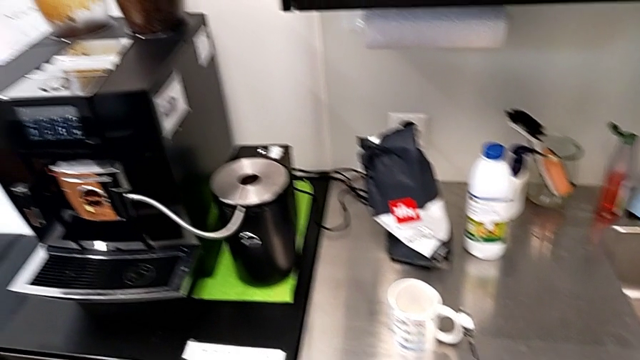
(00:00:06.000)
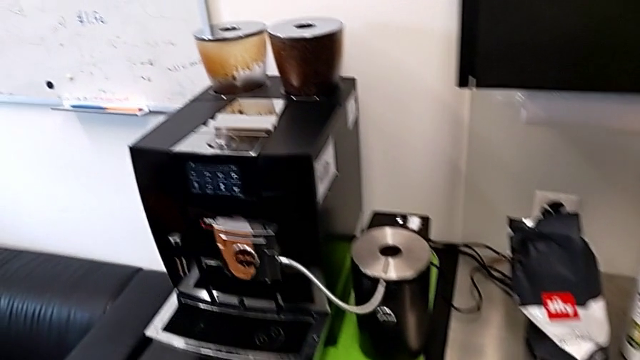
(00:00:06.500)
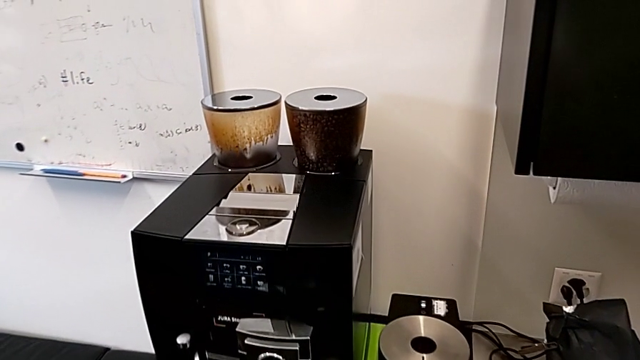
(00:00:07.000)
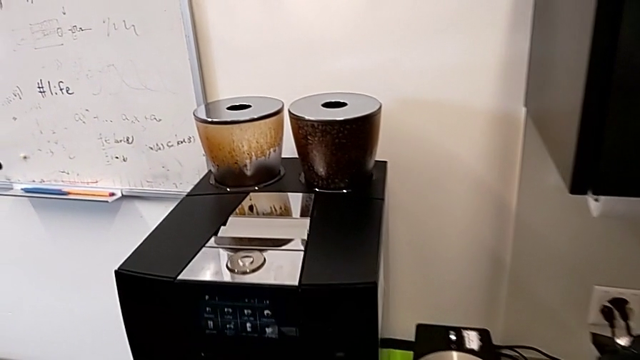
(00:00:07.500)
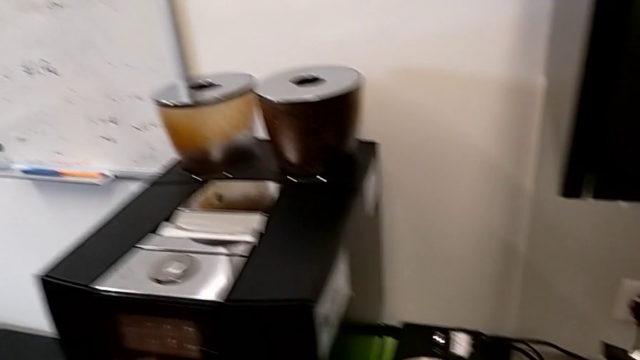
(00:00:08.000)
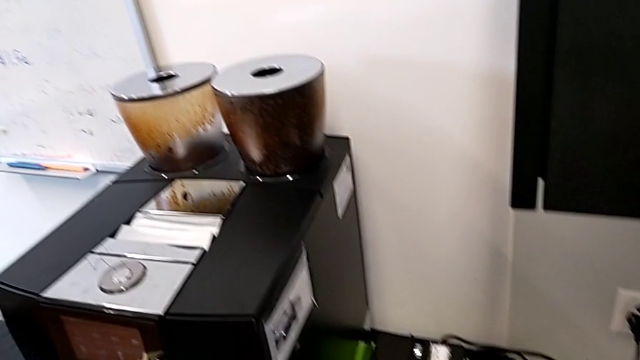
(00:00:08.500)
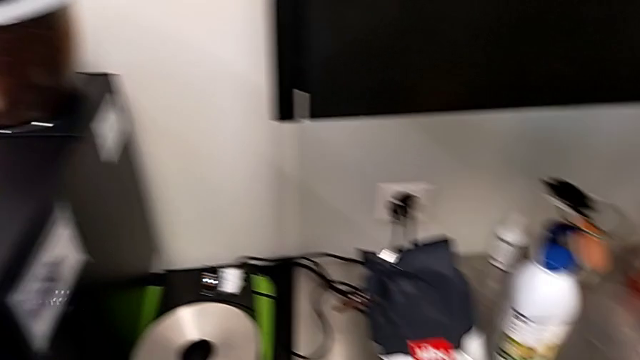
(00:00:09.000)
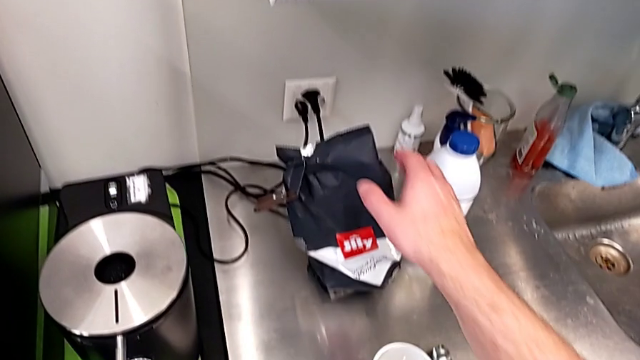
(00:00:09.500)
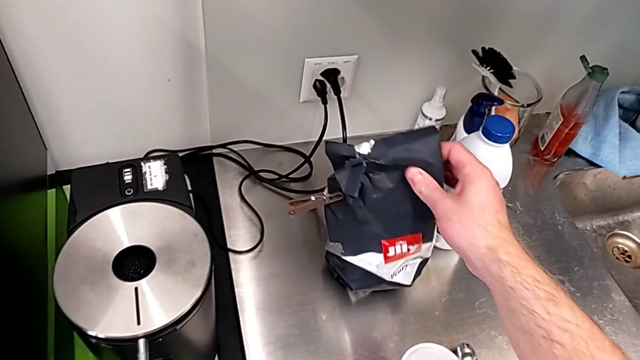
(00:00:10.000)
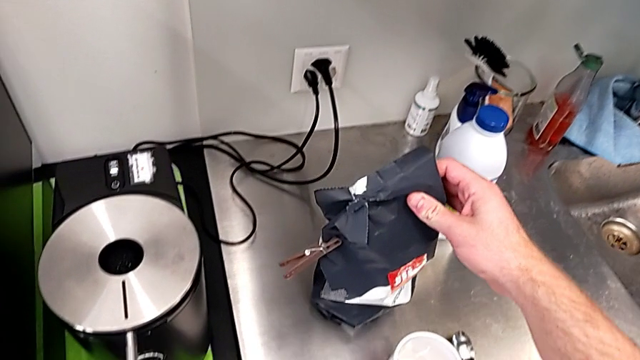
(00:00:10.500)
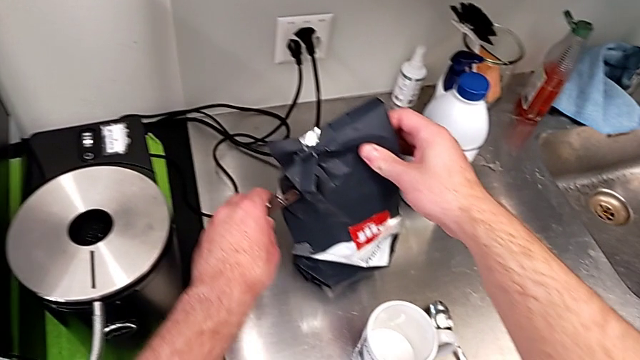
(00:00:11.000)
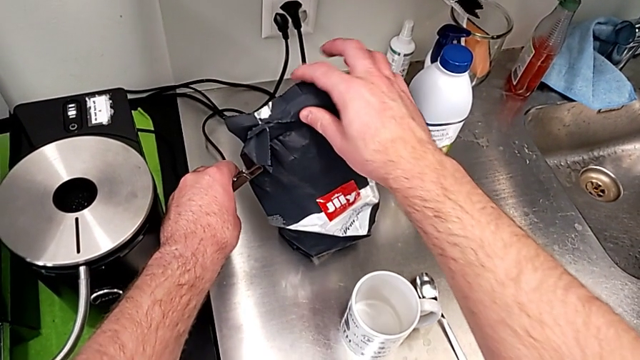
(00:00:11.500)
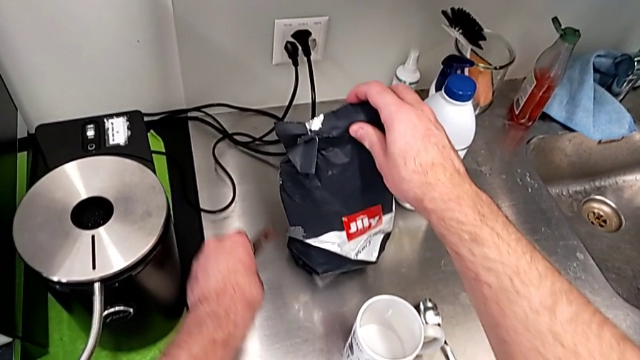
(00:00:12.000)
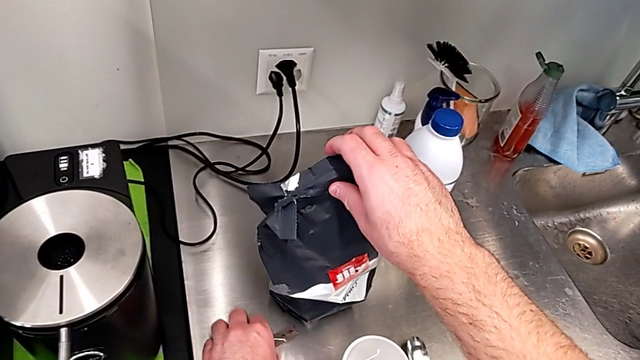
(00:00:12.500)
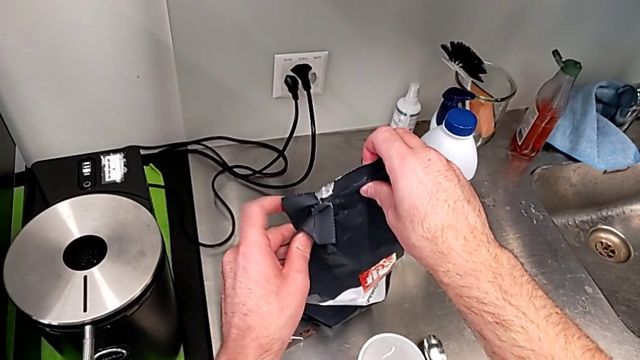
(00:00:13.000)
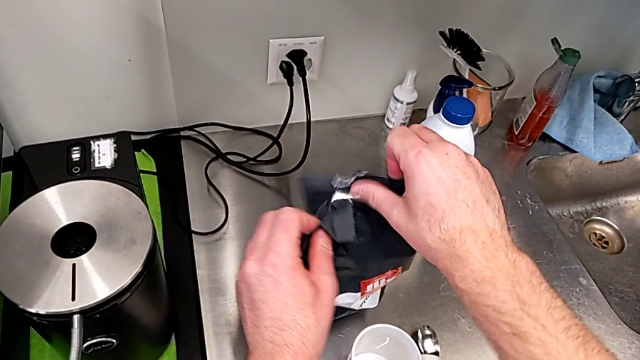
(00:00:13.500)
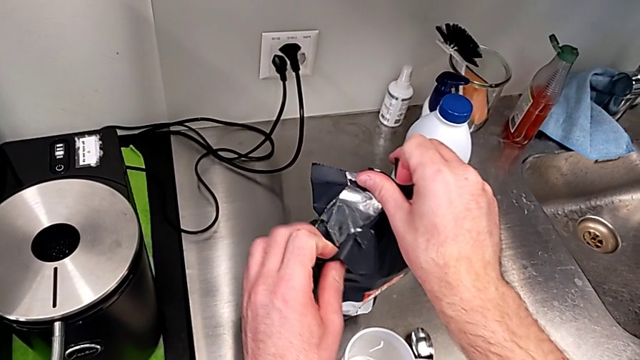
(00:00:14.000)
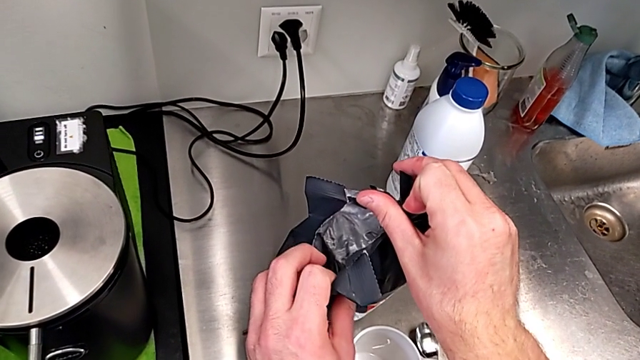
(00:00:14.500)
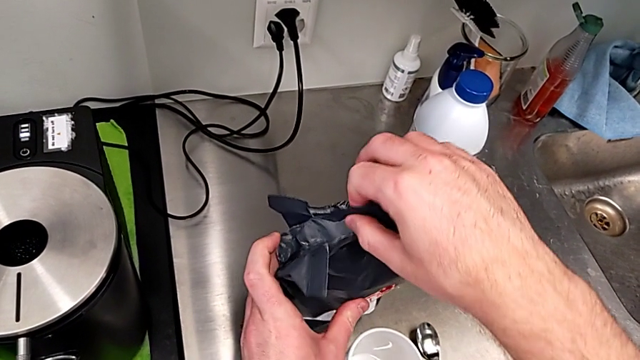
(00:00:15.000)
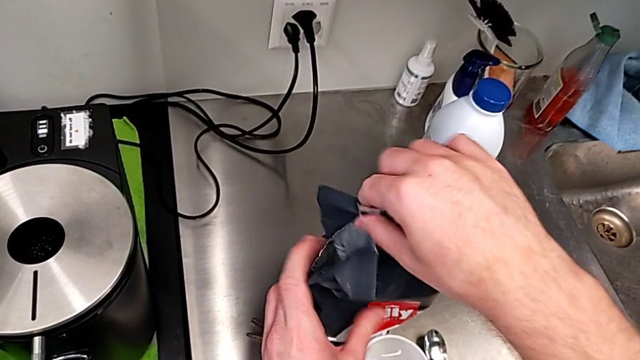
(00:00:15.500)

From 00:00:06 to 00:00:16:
The camera wearer is adding coffee beans to the container of the espresso machine. They hold the first coffee bean bag and open it.

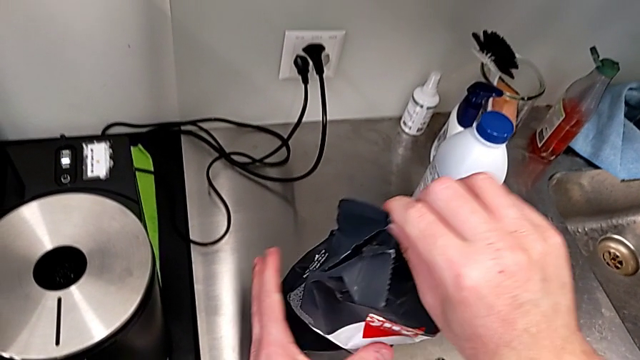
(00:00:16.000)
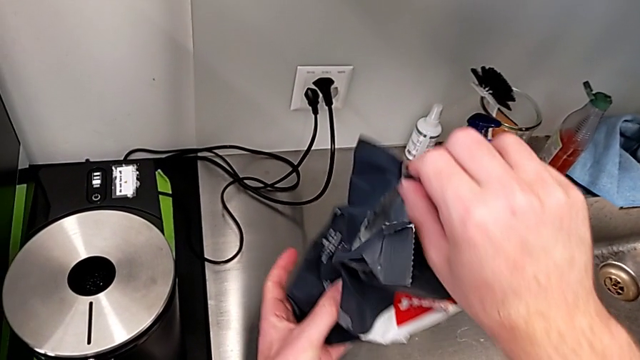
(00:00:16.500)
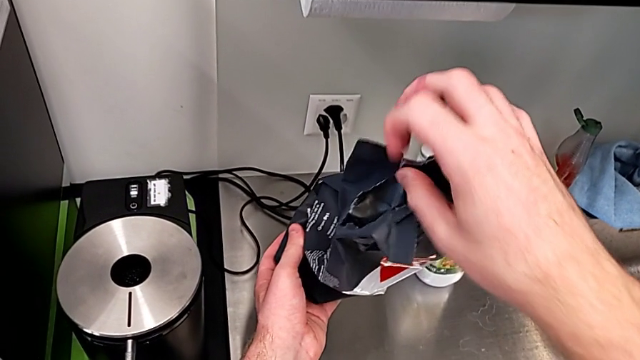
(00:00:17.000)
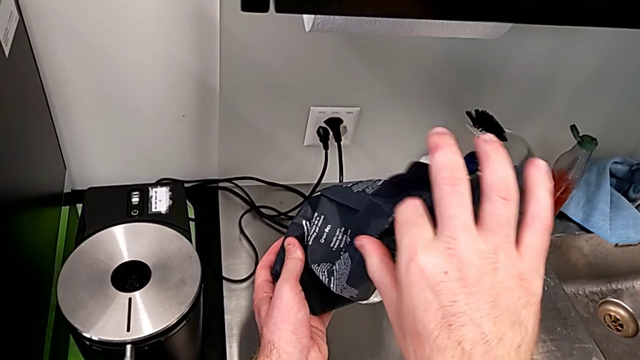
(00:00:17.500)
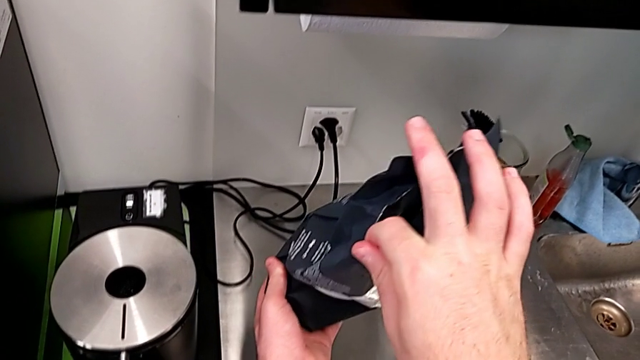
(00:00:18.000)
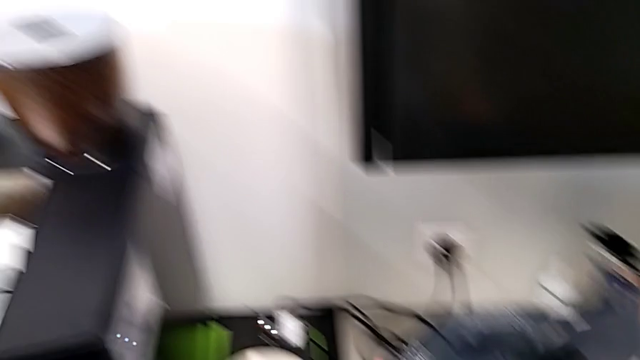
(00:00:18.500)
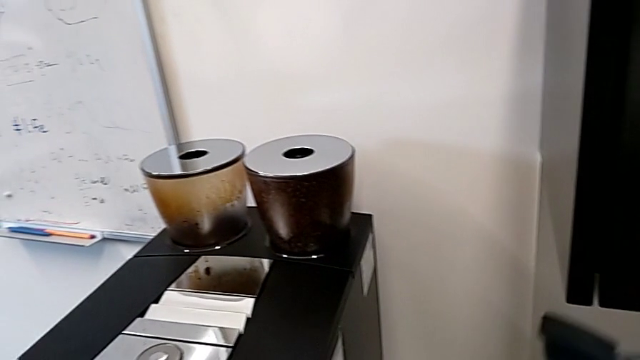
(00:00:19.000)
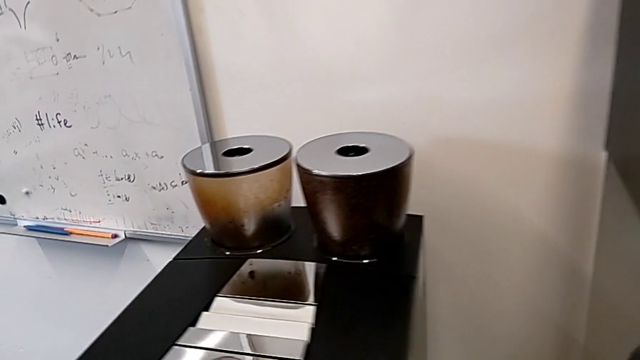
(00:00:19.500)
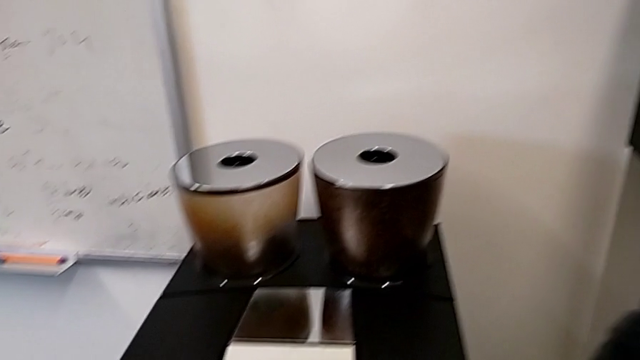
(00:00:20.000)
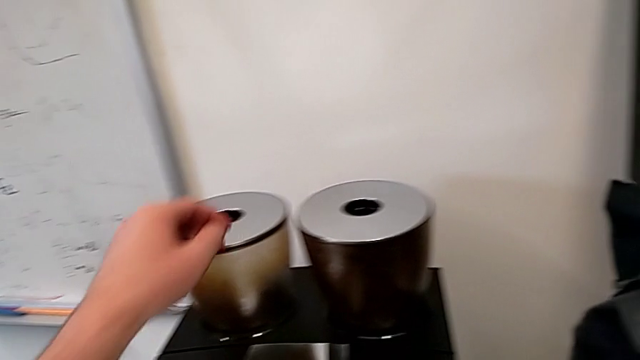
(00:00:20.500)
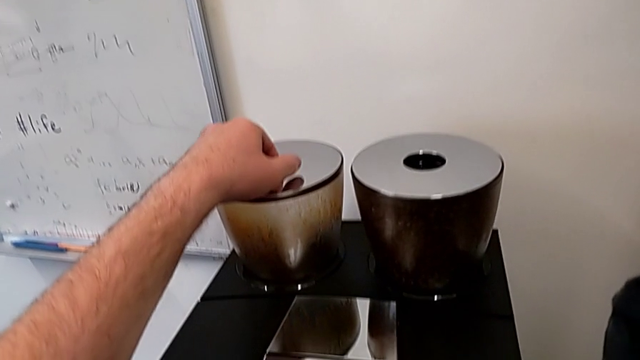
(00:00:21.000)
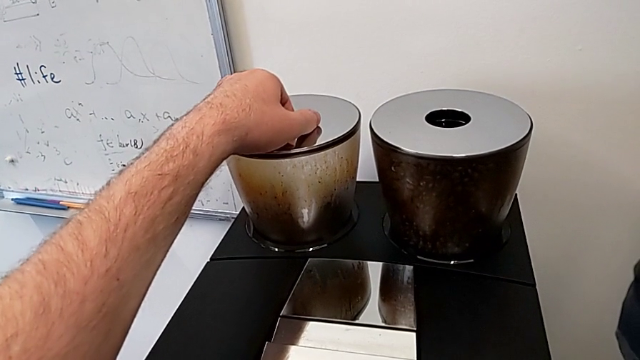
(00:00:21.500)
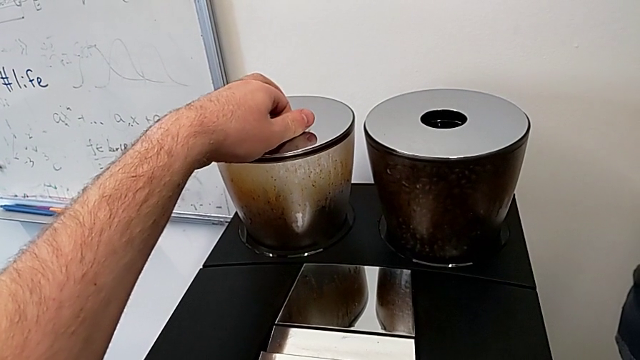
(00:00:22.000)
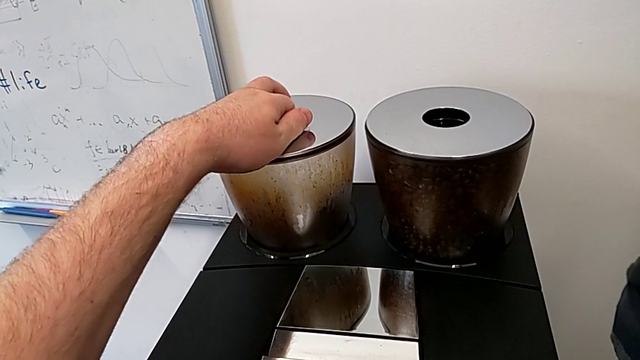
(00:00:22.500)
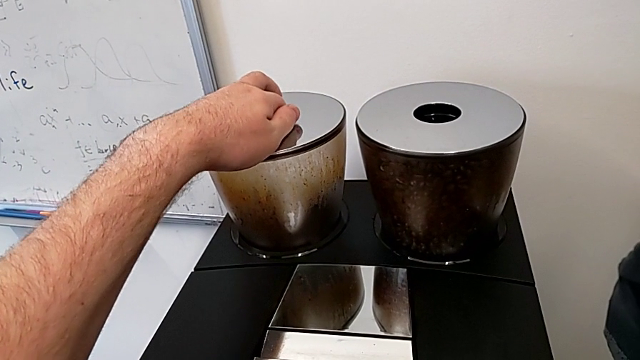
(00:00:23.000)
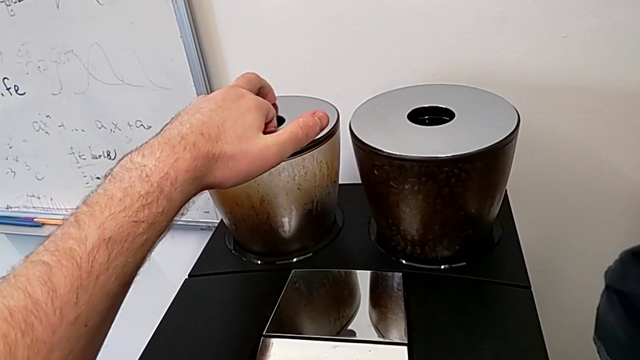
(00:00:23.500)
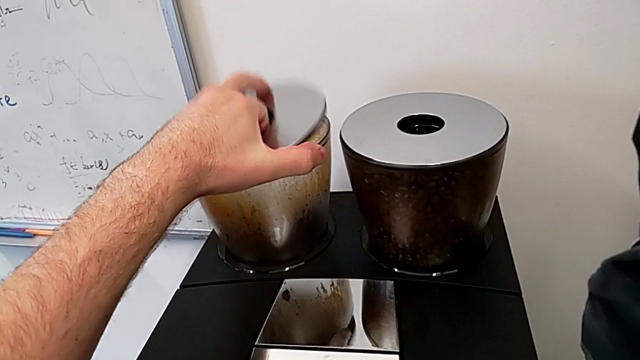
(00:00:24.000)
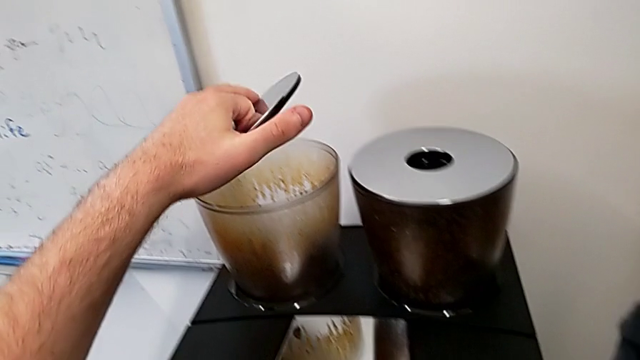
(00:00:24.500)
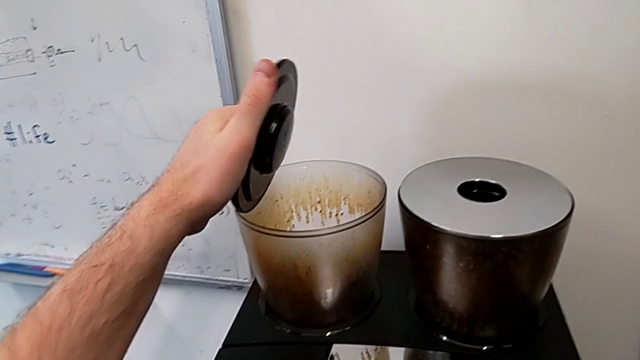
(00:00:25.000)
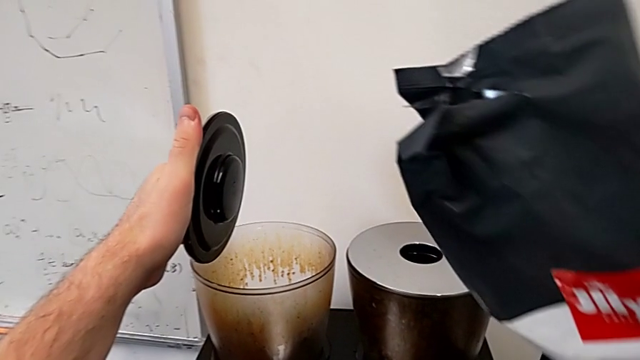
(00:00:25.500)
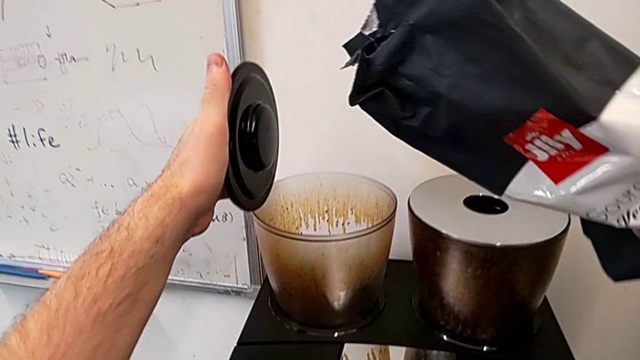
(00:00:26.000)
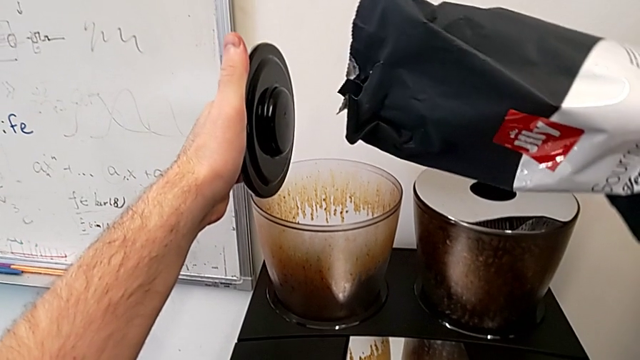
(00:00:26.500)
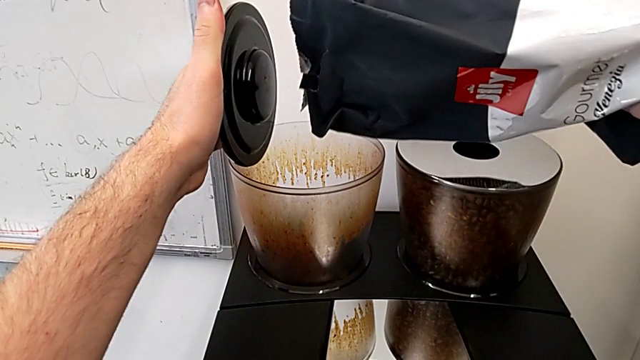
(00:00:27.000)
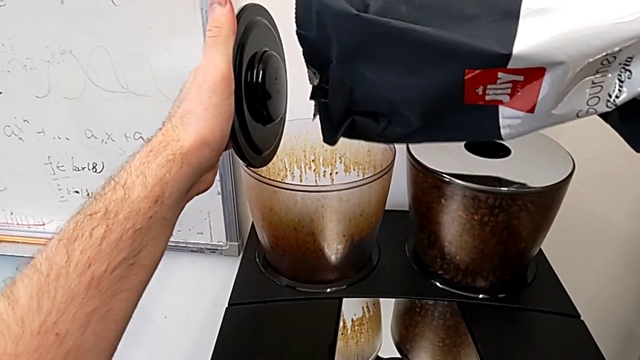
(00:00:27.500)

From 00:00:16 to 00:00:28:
The camera wearer is adding coffee beans to the container of the espresso machine. They grab the coffee bean bag, lift the first bean hopper lid and begin to pour the first coffee bean bag.
